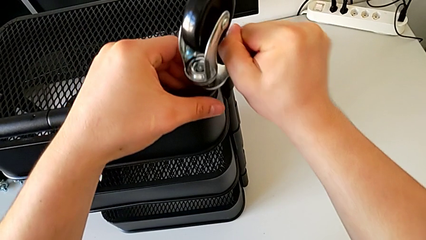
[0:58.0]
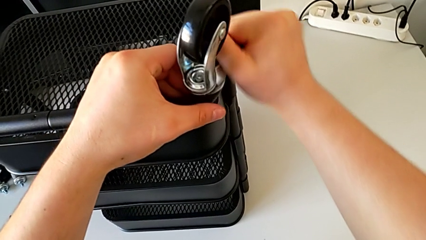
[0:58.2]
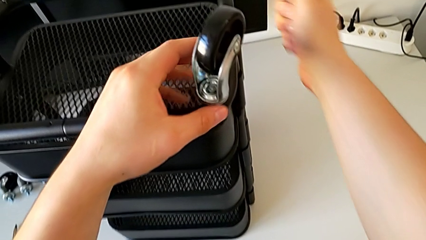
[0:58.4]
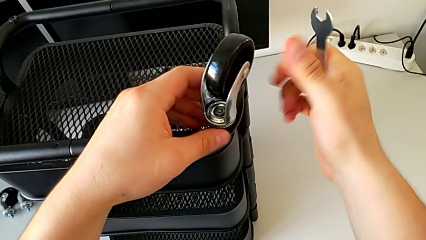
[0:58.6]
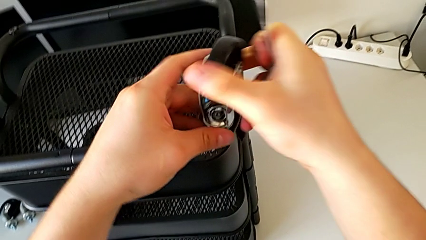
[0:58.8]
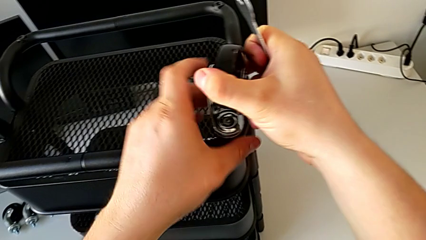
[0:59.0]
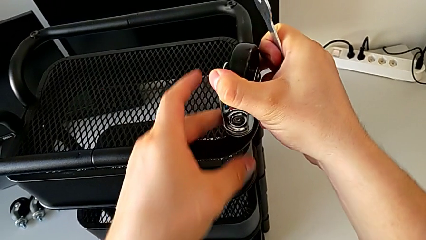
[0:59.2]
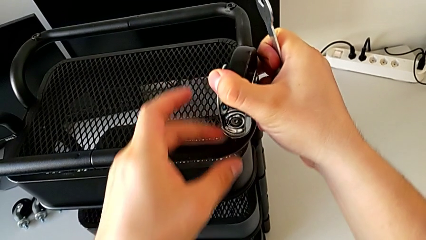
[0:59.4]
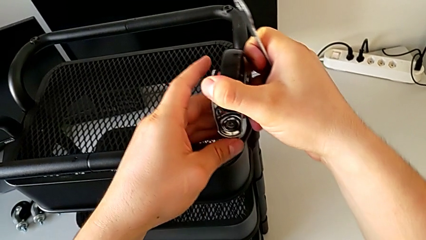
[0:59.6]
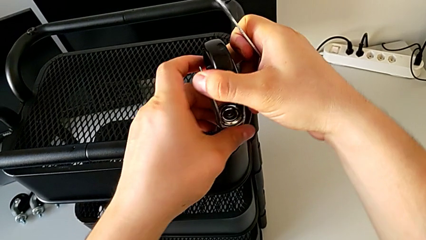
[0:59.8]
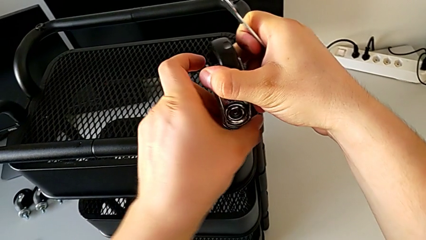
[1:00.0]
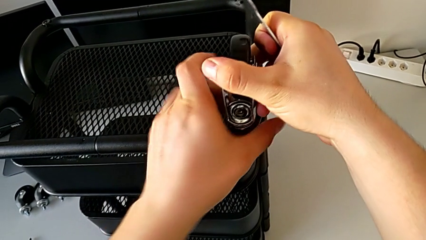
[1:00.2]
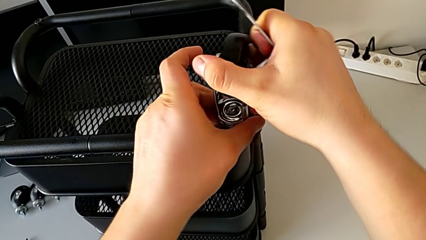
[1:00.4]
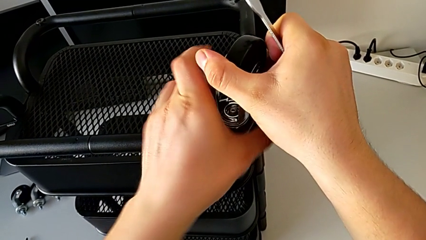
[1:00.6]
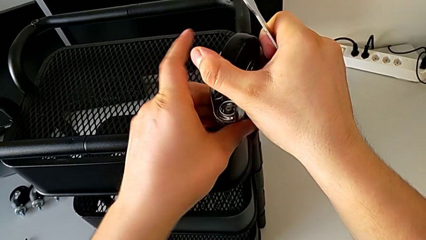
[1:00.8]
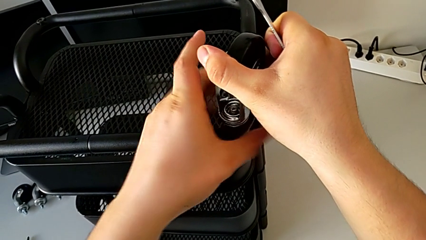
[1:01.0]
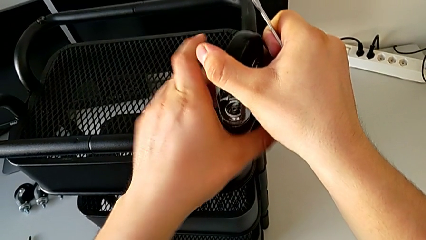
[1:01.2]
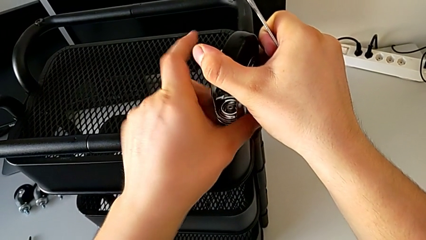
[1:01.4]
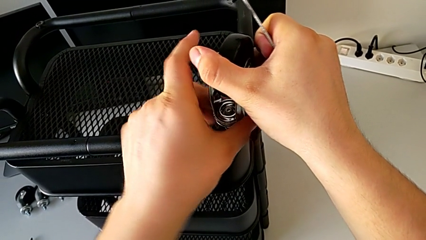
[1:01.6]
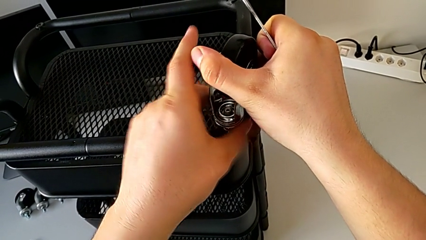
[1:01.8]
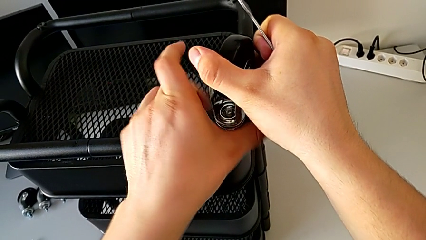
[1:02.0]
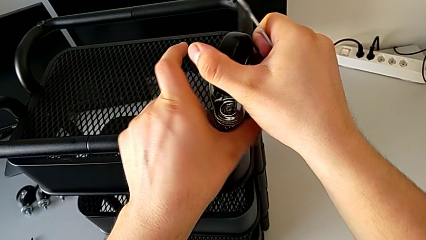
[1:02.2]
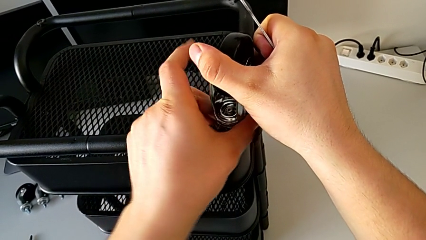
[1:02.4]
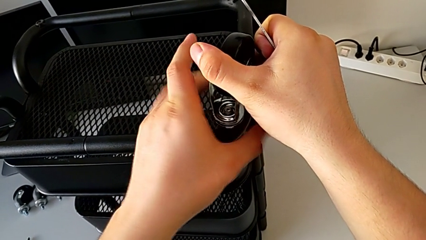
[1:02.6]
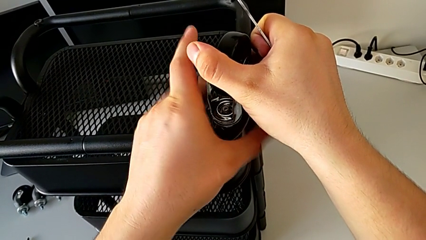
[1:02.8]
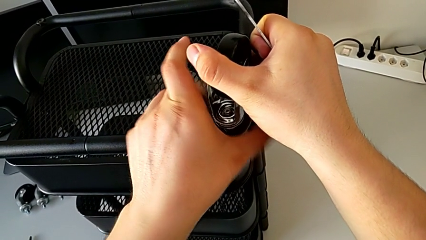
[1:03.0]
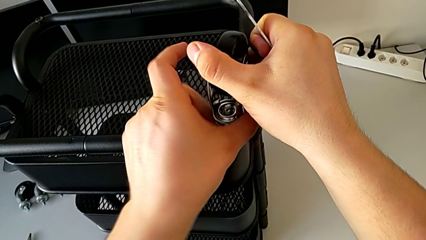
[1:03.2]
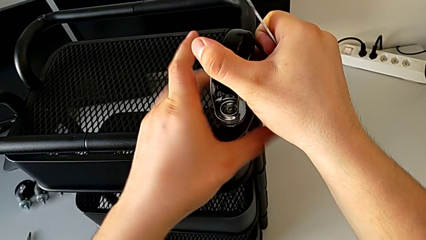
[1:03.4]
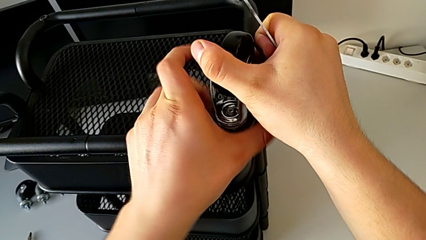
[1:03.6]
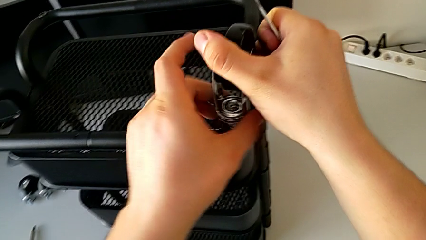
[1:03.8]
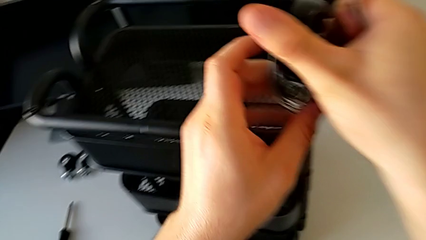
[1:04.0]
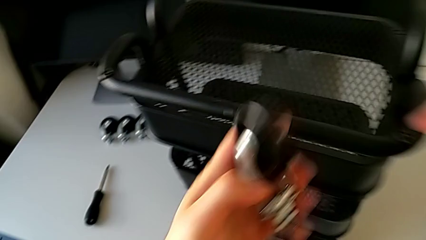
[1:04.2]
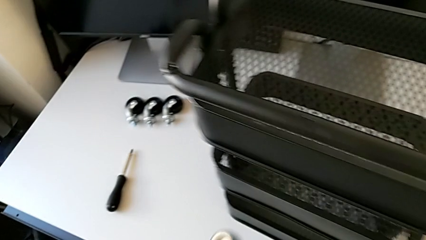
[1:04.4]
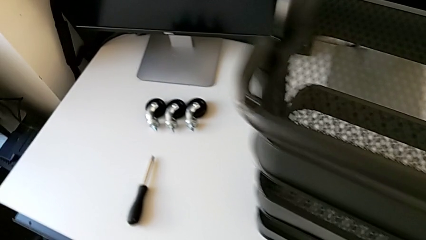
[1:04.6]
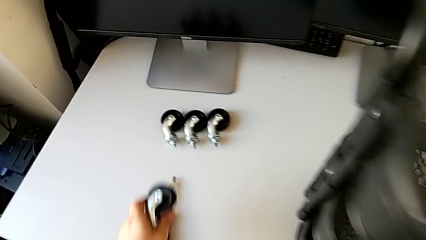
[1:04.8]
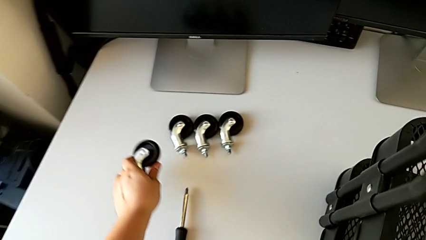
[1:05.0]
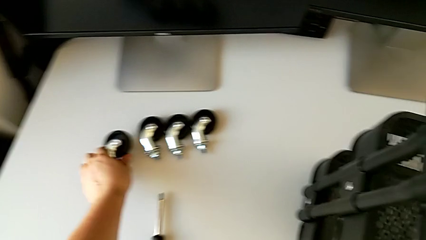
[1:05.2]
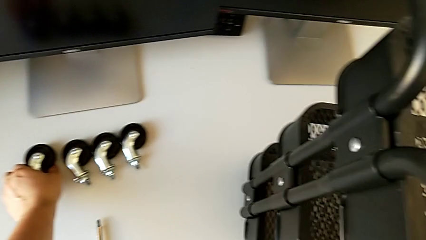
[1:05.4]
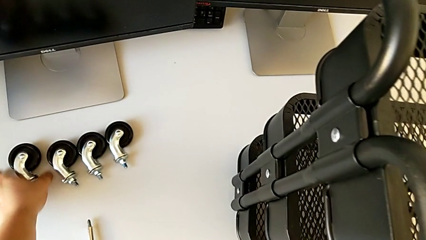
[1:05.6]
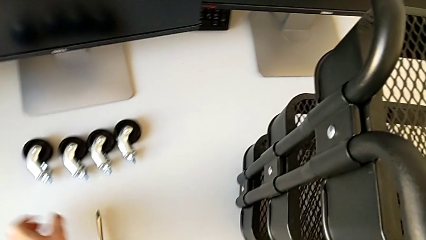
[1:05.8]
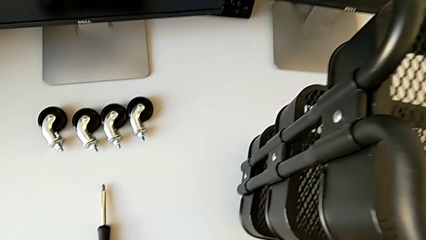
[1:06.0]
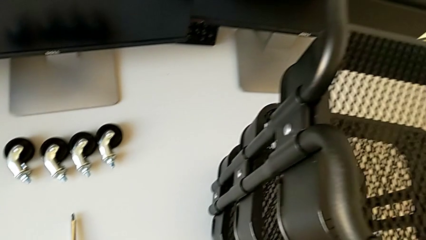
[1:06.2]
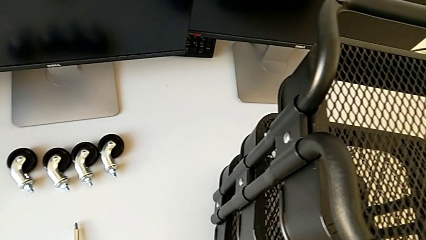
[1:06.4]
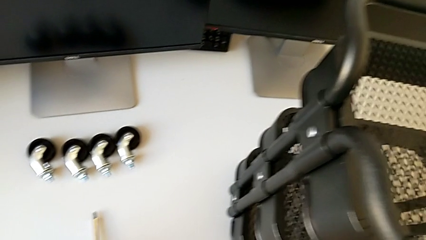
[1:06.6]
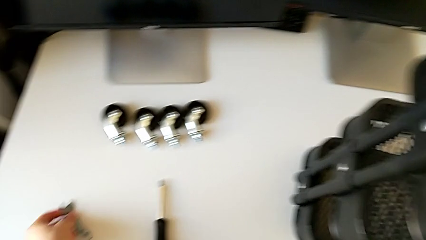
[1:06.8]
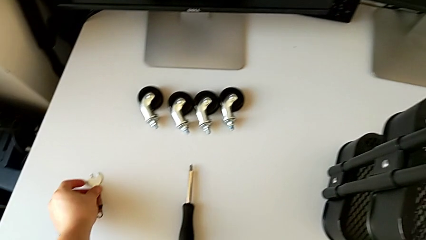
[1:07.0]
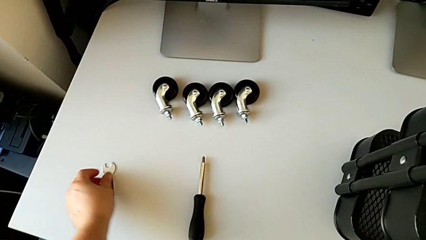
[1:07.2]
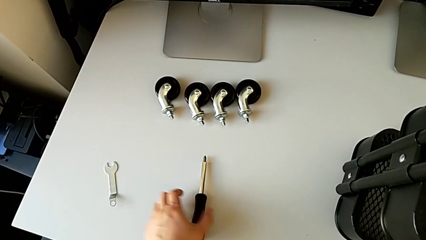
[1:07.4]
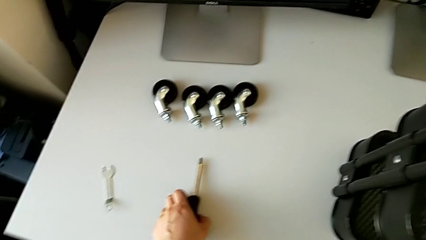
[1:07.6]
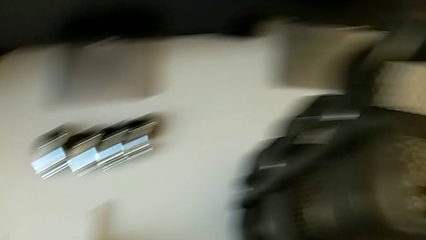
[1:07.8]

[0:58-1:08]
The camera wearer is disassembling the wheels. They withdraw the hexagonal wrench, unscrew the wheel, disassemble it, place it and place the hexagonal wrench.

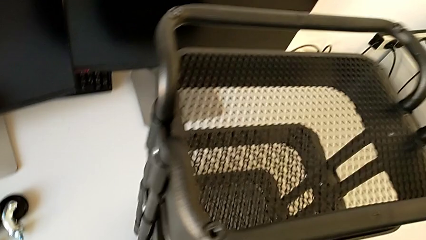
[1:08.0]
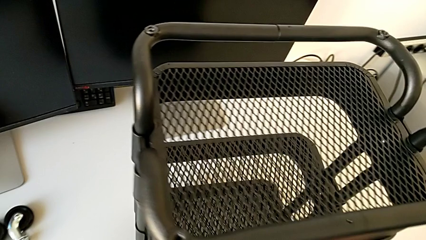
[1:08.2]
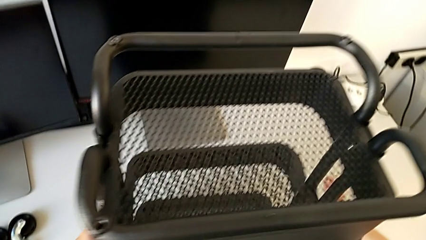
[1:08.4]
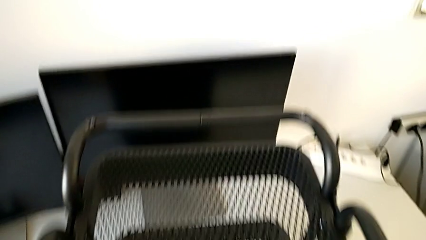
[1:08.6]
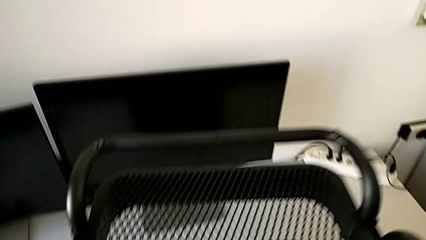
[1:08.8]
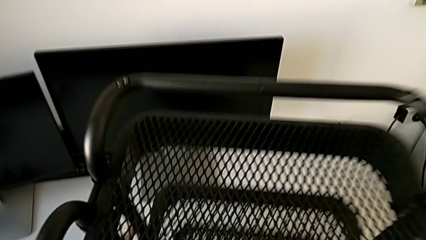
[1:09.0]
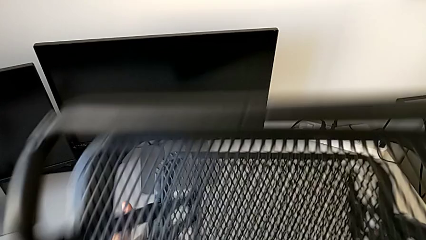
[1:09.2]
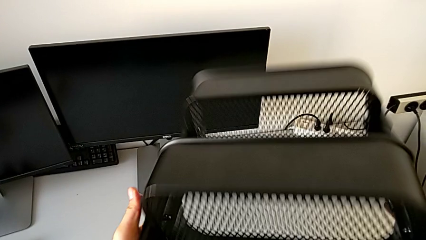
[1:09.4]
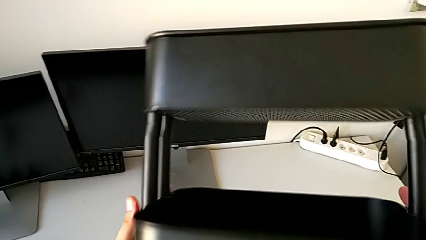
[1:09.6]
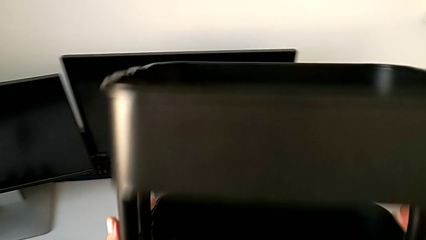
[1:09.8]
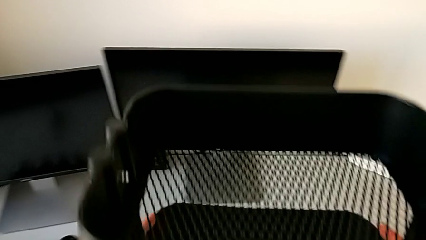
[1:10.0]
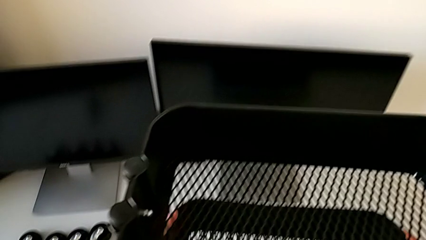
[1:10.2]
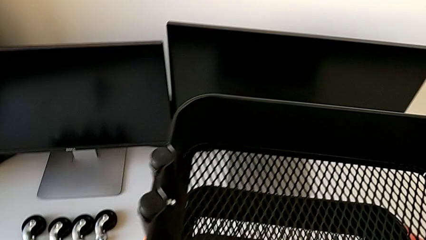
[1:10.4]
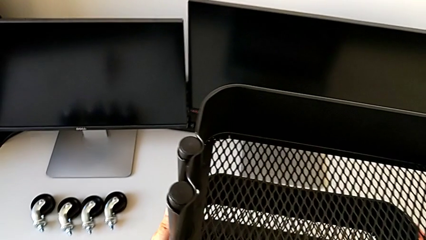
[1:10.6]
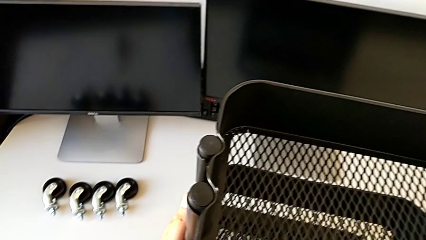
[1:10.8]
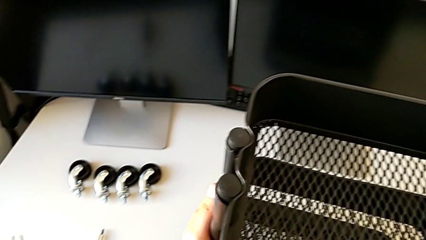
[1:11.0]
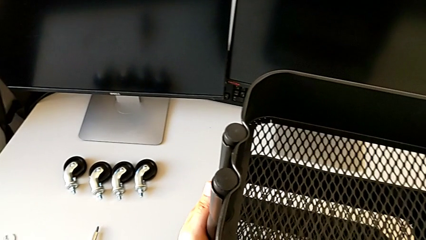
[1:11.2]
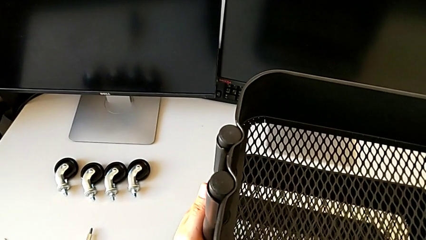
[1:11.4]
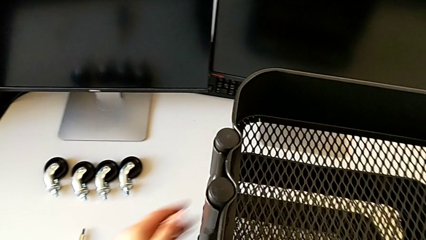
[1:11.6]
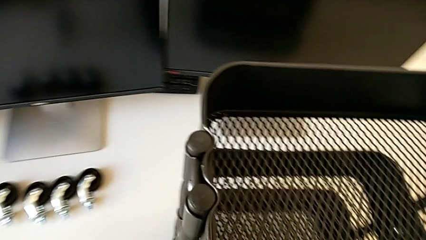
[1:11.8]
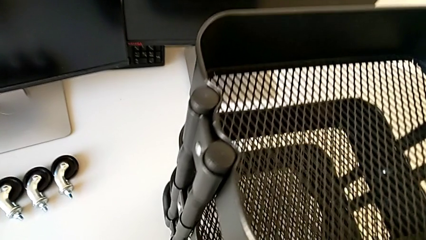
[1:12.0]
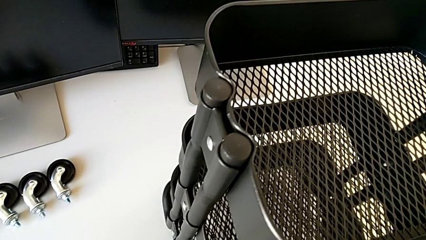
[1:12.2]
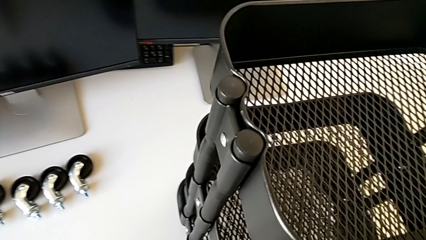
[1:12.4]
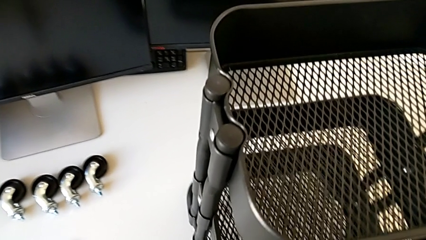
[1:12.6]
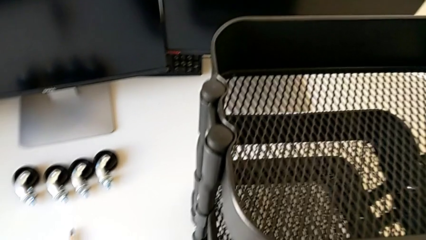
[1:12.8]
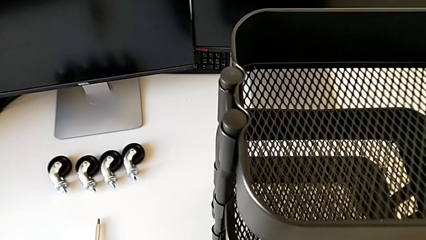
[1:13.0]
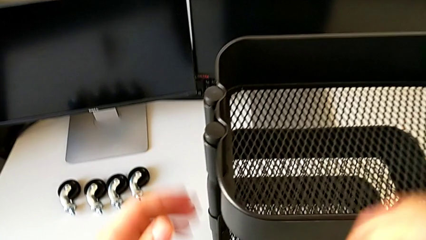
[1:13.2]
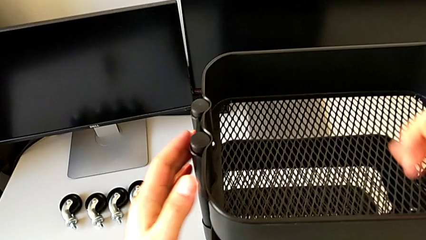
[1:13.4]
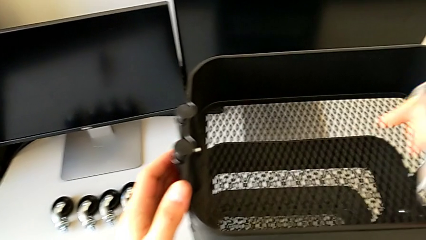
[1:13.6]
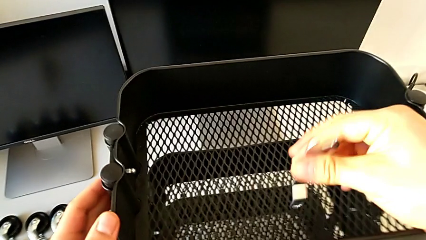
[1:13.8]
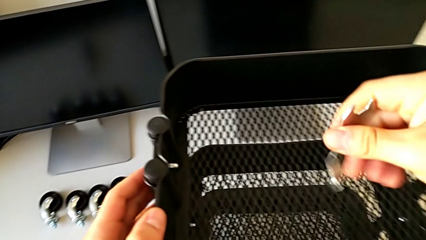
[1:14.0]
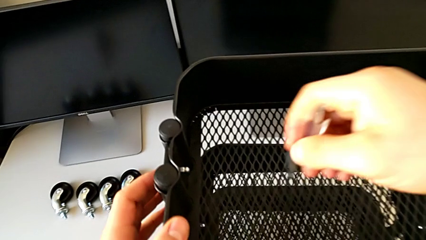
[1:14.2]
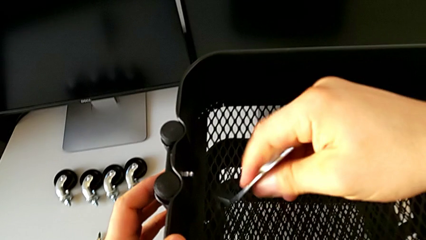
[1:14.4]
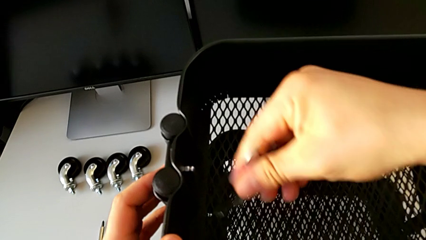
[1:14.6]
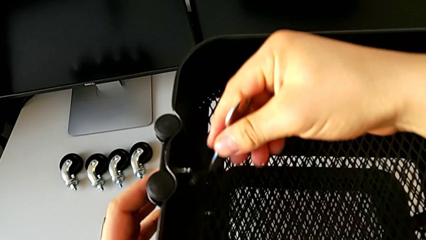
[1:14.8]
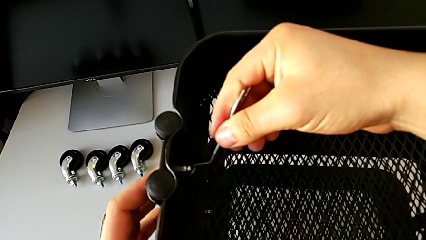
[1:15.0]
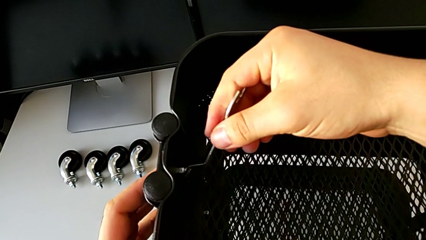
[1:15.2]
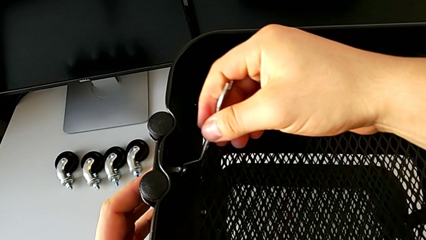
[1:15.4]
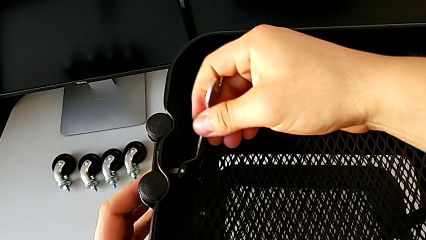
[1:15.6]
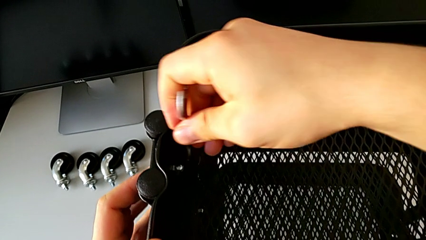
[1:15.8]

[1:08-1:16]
The camera wearer is disassembling the top tray. They rotate the utility cart, grab the hexagonal wrench and insert it.
